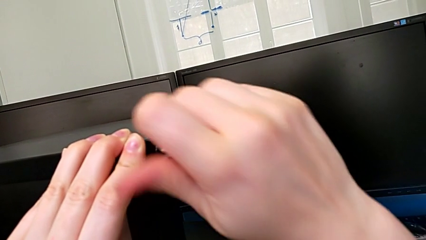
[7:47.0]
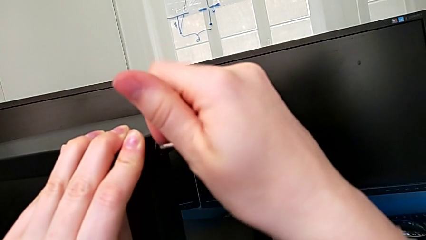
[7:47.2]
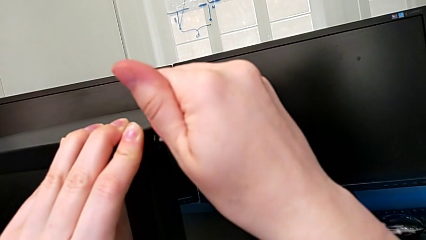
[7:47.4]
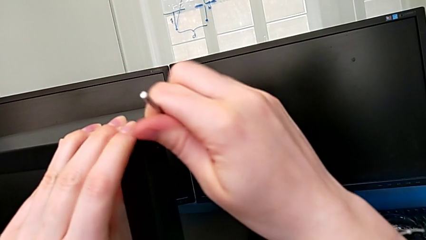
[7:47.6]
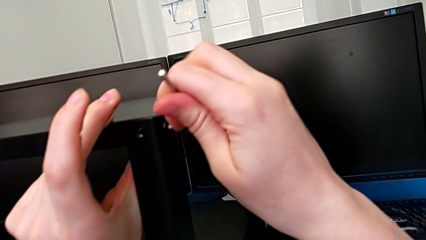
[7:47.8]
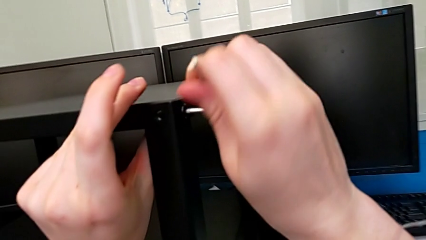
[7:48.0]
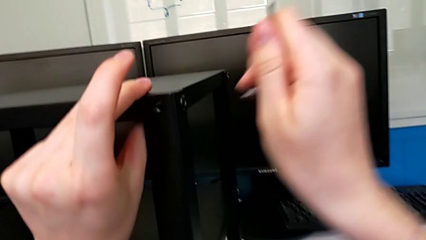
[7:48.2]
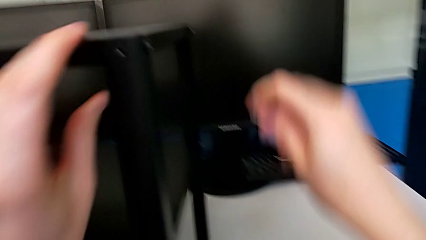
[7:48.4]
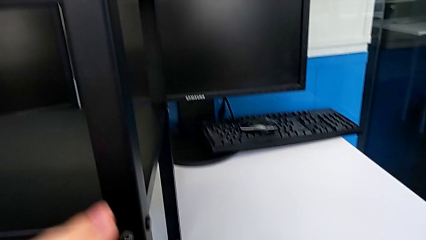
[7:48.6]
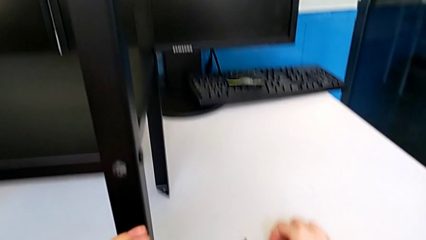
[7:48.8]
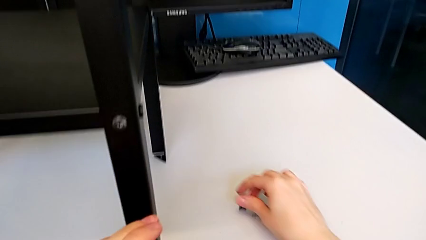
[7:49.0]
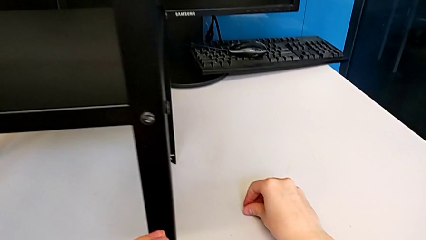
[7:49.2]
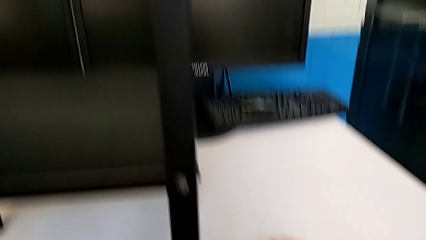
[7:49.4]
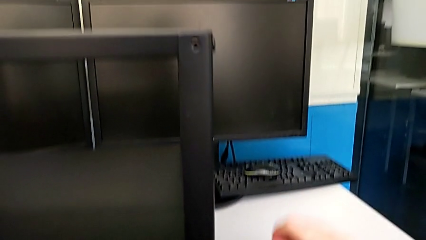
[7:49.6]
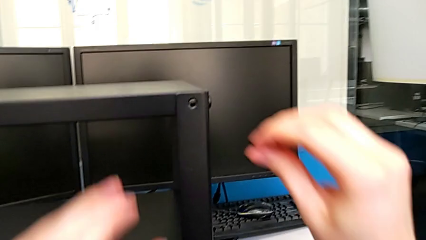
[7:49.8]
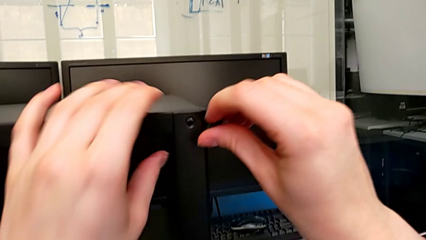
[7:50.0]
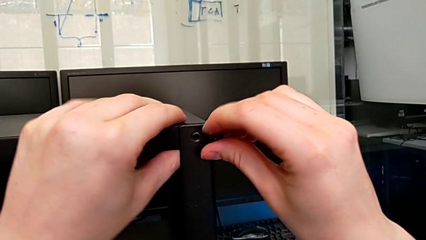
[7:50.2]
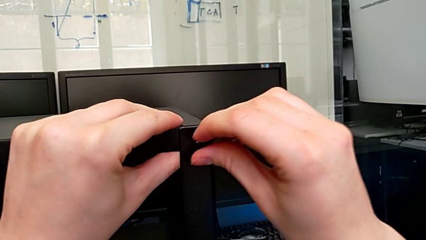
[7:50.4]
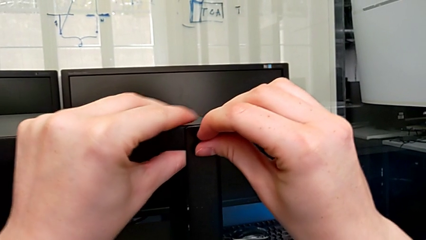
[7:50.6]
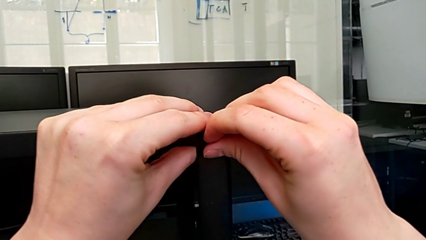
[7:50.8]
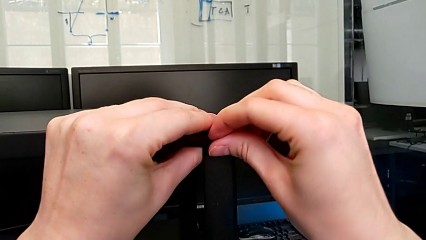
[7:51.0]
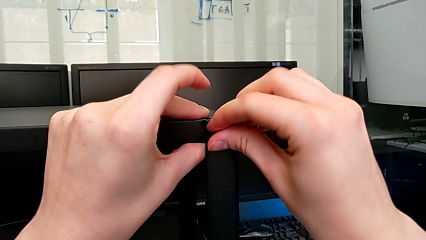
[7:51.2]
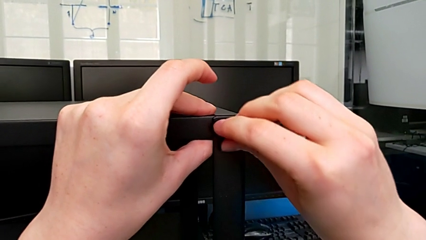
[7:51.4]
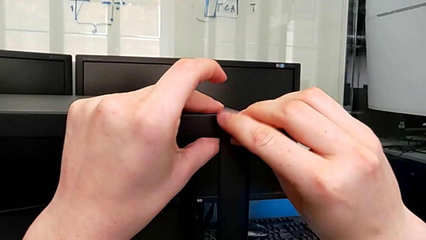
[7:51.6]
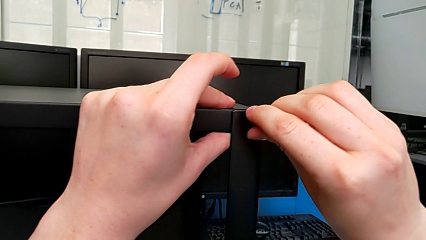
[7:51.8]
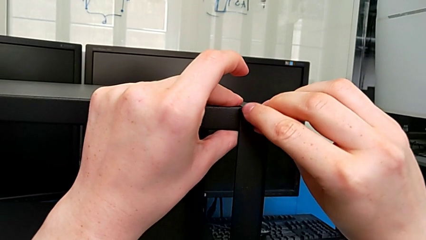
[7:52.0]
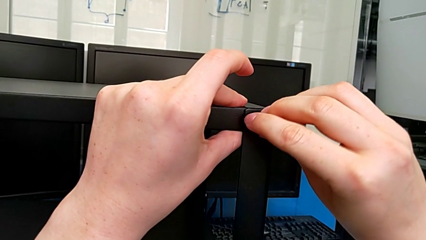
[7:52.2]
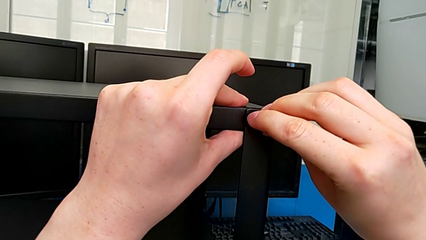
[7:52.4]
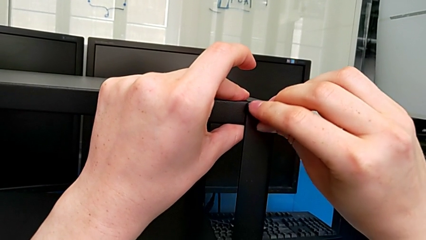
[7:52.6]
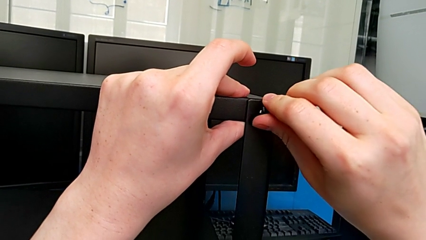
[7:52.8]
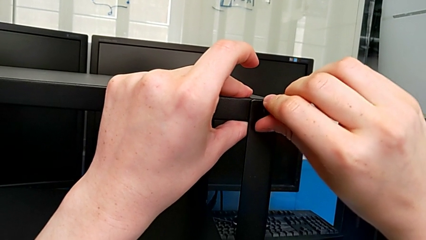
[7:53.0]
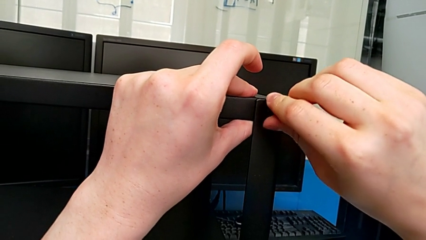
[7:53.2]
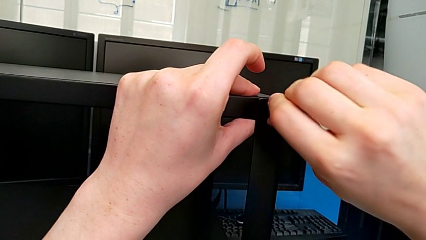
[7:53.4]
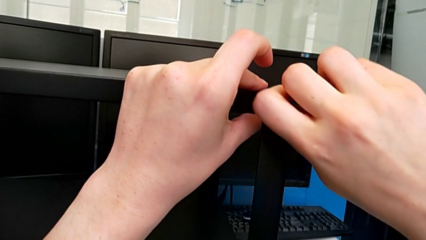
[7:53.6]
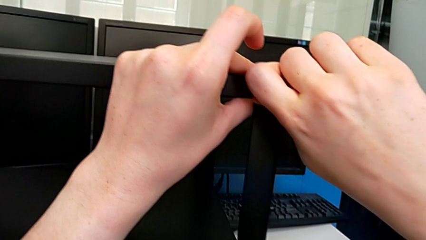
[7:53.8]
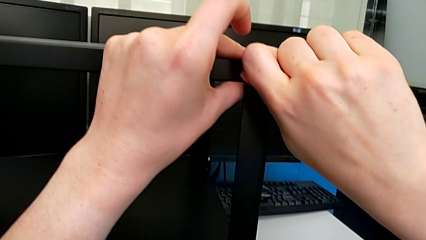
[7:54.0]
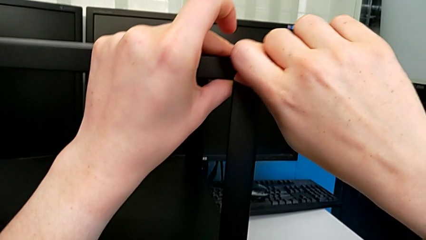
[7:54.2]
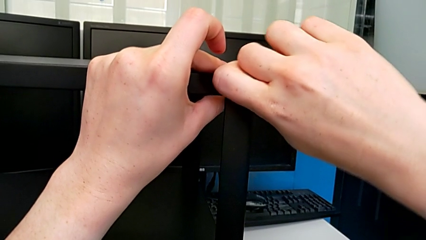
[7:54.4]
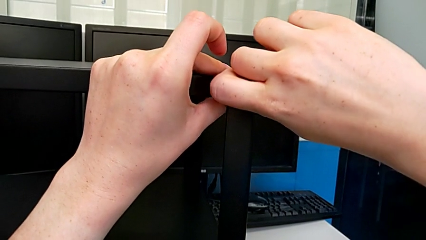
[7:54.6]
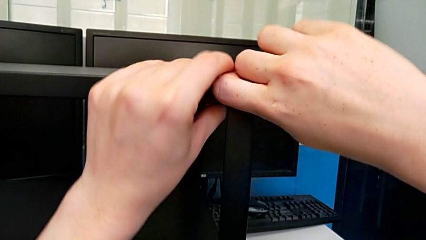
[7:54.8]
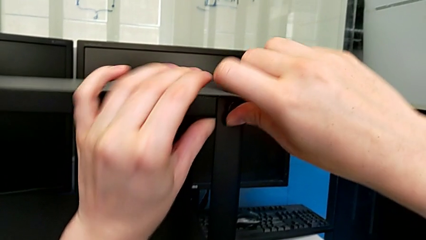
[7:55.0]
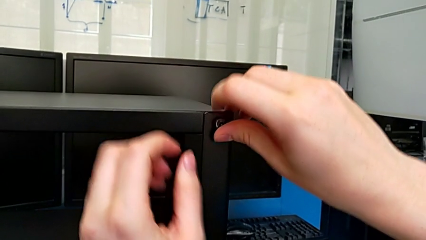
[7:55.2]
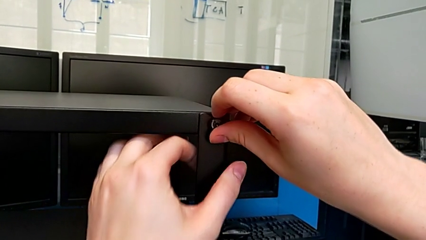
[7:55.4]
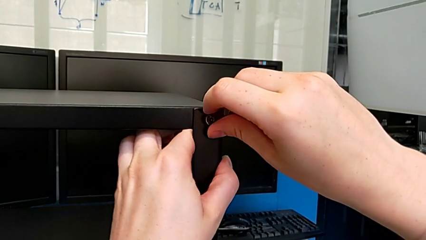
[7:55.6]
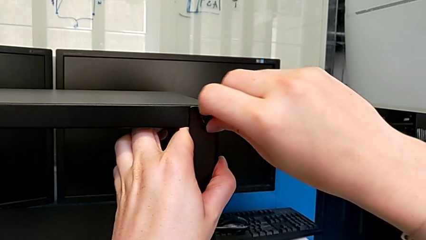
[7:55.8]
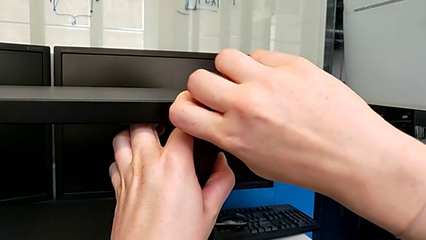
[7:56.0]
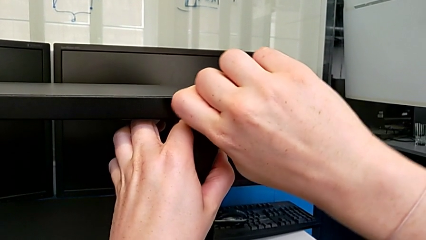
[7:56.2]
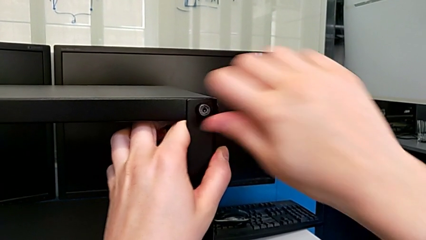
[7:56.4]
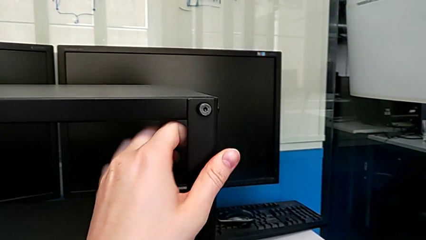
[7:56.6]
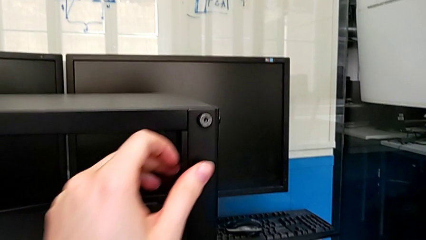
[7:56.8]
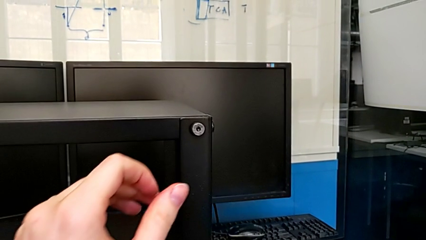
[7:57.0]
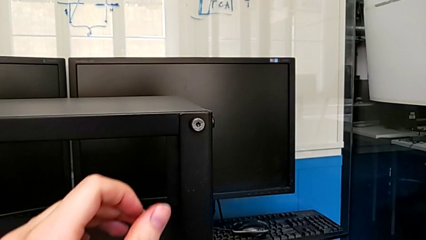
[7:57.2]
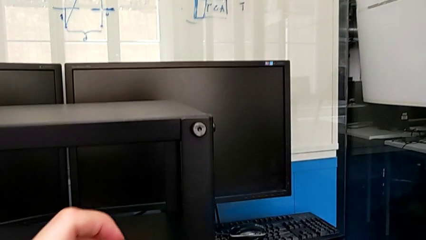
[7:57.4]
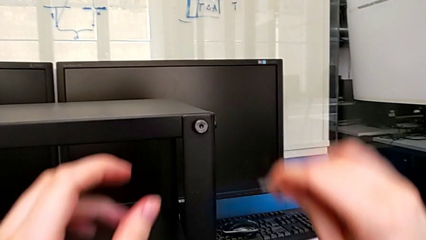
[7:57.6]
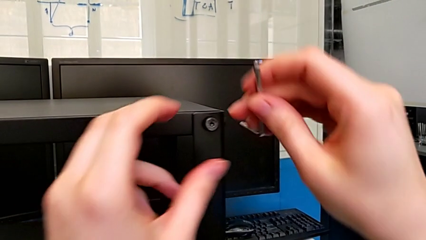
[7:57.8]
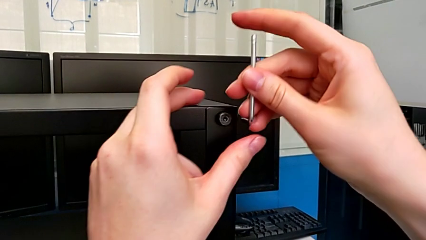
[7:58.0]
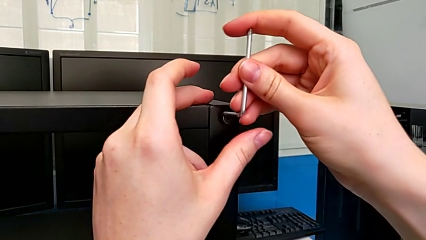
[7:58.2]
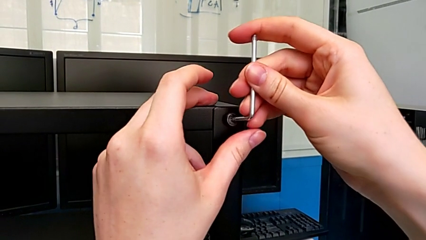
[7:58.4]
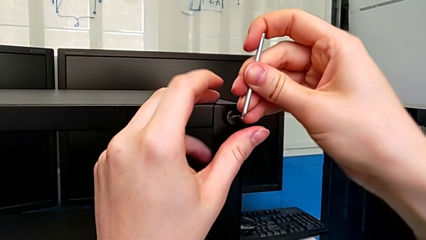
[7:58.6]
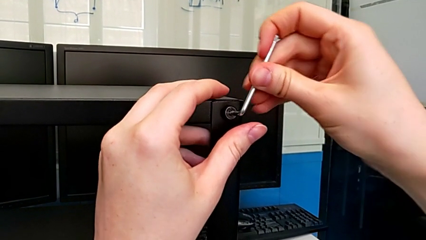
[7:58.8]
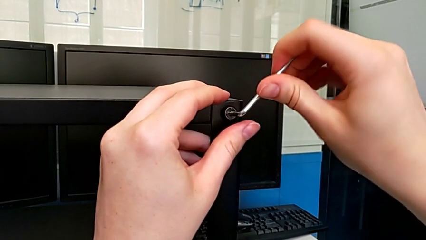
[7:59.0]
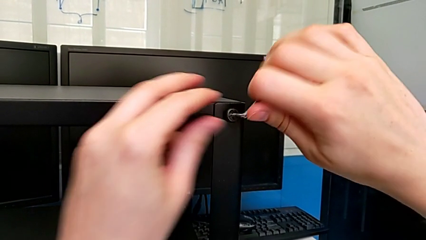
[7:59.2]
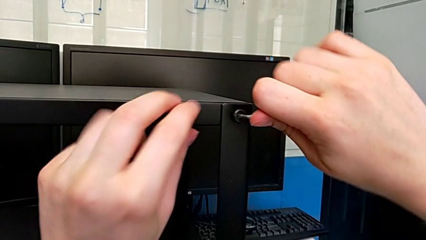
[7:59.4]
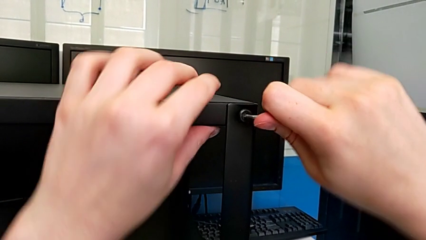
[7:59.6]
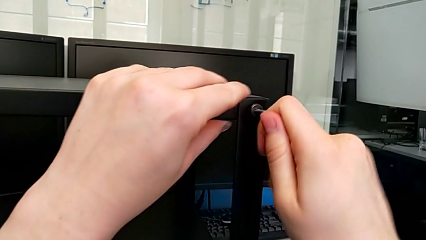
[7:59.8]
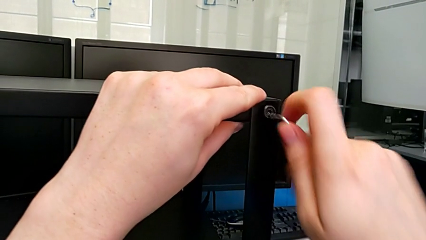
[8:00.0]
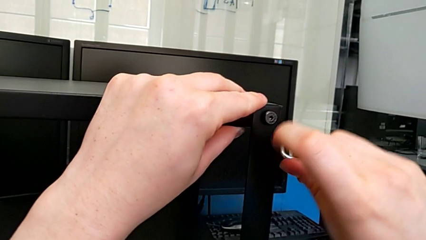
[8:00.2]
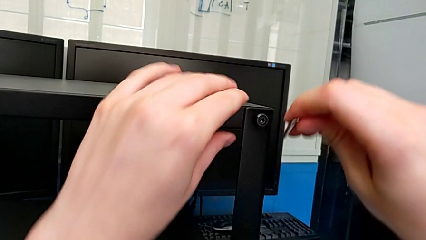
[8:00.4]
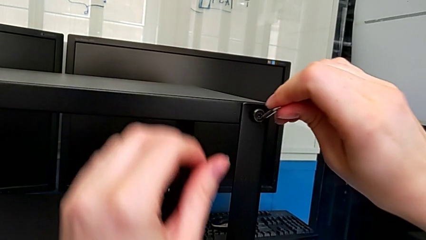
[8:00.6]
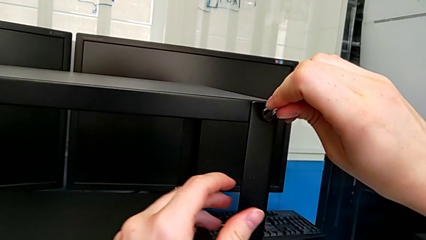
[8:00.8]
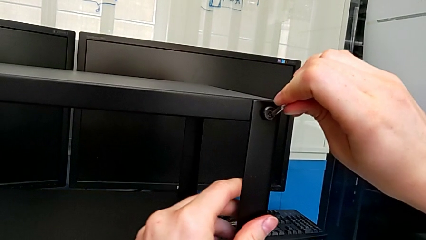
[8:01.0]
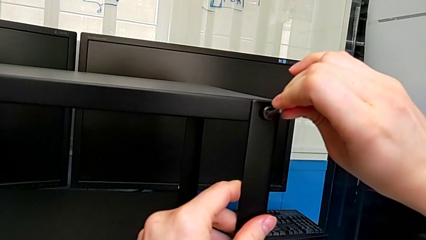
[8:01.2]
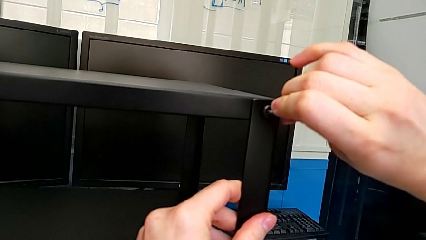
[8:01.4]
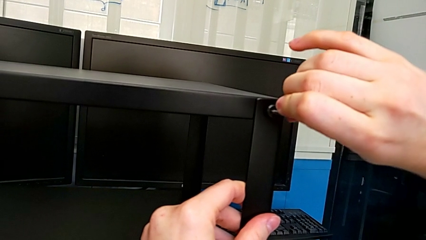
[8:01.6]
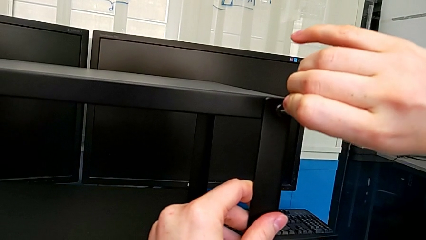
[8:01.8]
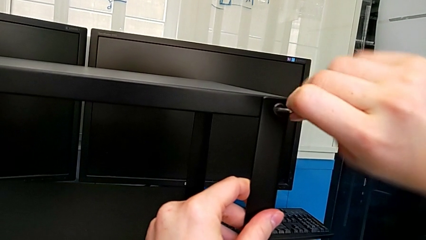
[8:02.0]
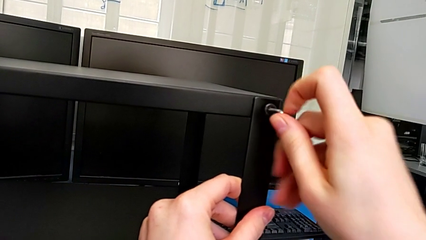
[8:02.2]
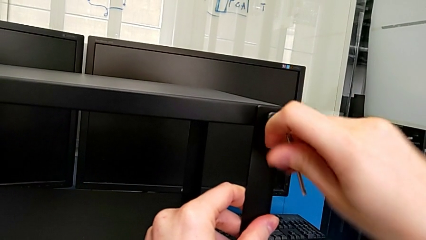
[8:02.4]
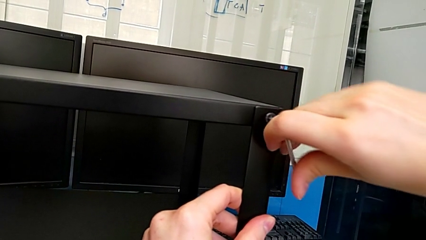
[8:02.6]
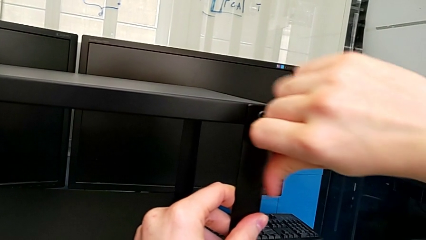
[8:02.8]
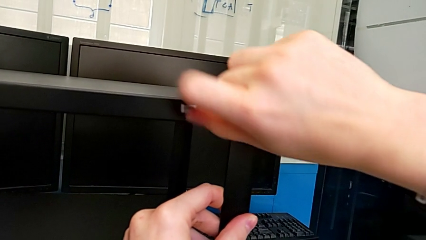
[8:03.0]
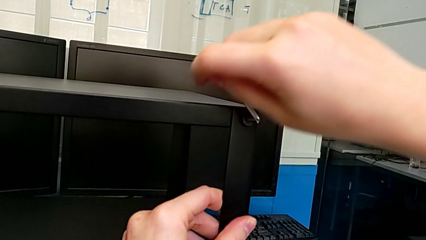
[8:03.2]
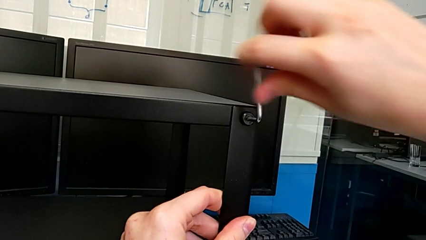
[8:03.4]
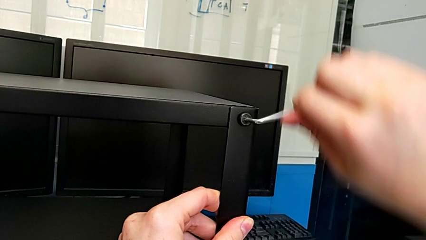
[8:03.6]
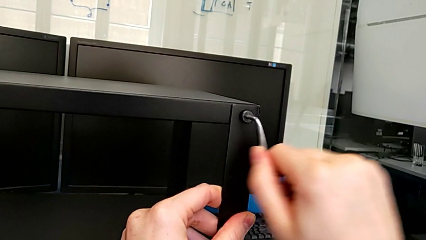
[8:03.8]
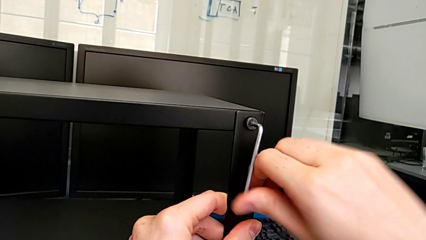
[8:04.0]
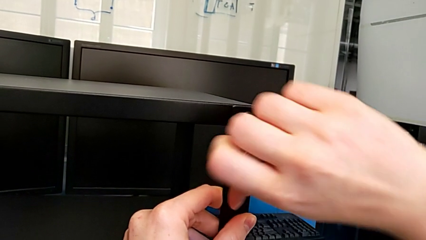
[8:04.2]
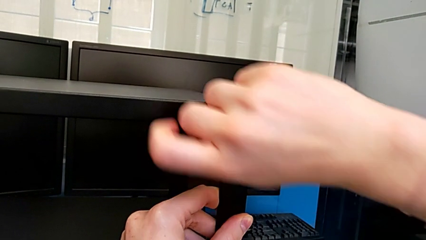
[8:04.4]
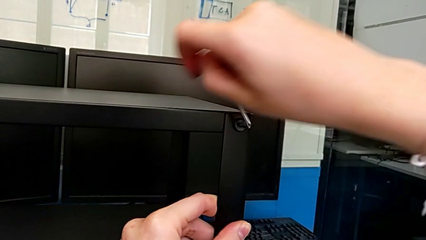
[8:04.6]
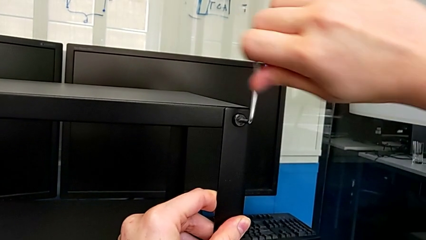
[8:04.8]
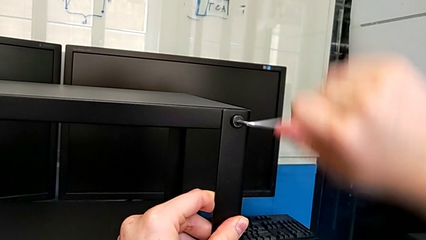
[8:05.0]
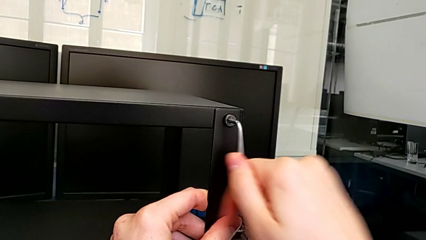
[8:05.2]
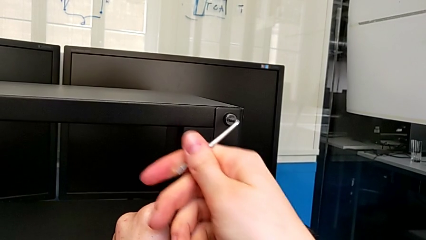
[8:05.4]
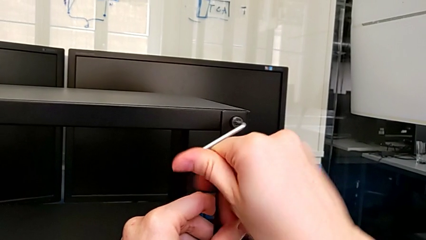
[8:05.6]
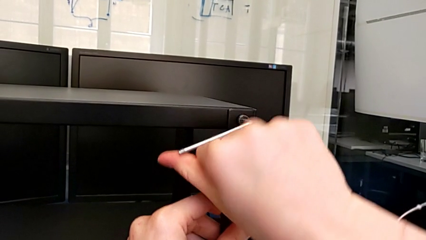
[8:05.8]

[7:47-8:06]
The camera wearer is screwing the top shelf to the fourth leg. They drop the Allen wrench, grab the second hex socket head, insert it, grab the Allen wrench and begin to screw the second hex socket head.
